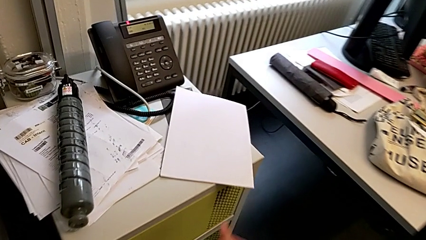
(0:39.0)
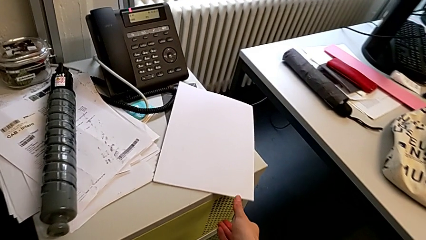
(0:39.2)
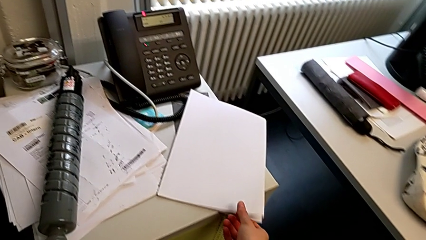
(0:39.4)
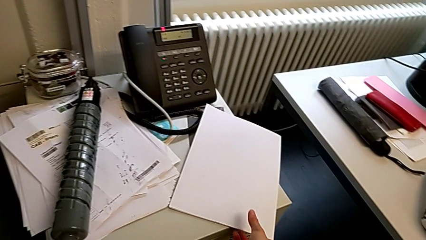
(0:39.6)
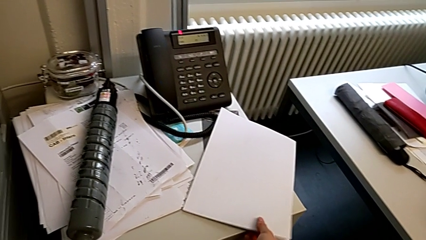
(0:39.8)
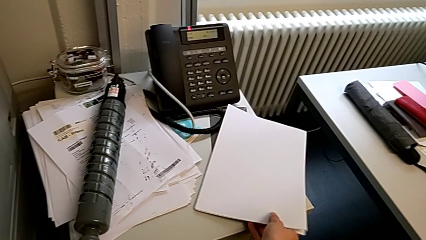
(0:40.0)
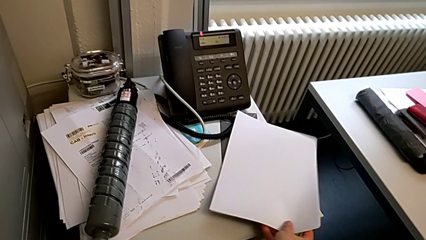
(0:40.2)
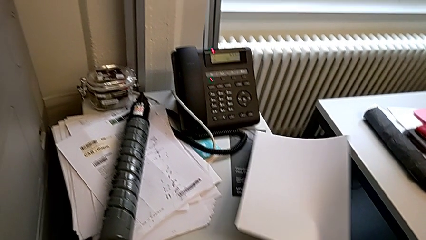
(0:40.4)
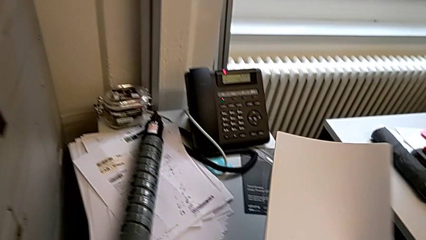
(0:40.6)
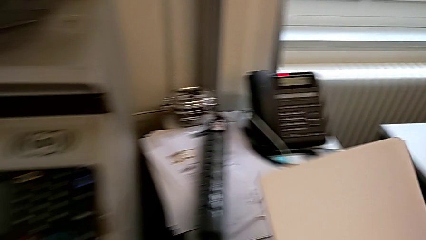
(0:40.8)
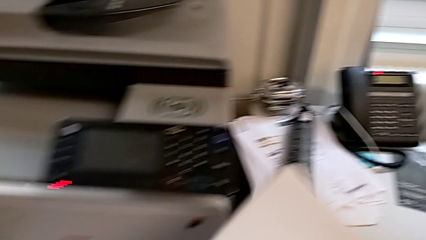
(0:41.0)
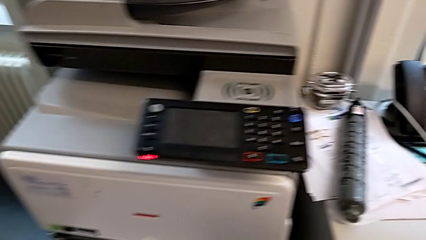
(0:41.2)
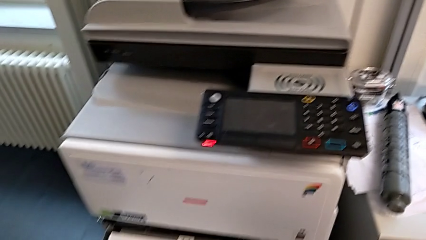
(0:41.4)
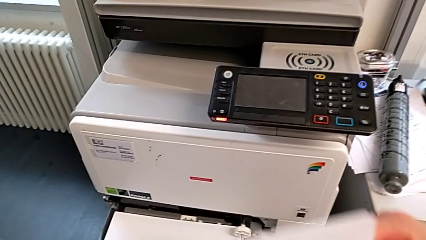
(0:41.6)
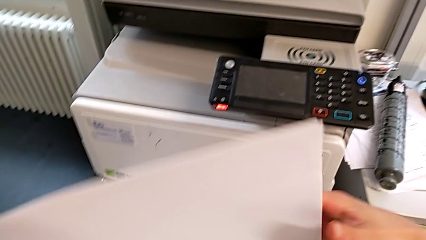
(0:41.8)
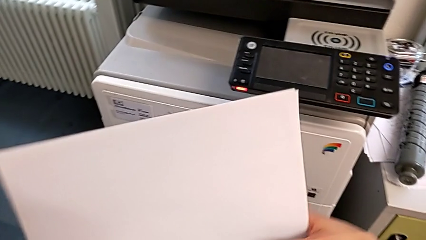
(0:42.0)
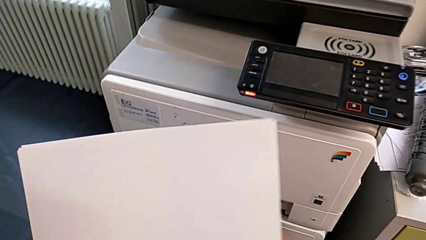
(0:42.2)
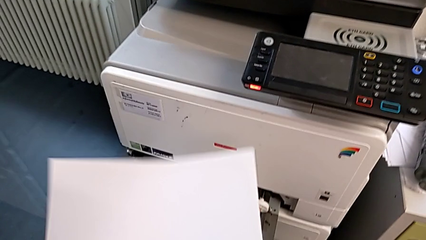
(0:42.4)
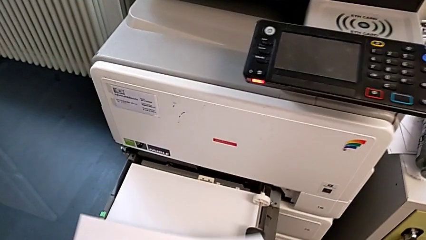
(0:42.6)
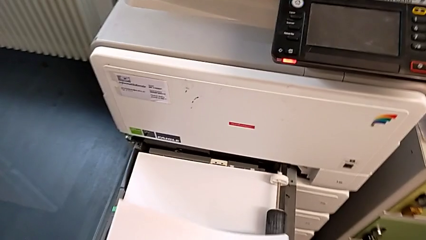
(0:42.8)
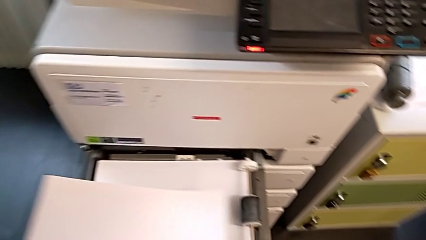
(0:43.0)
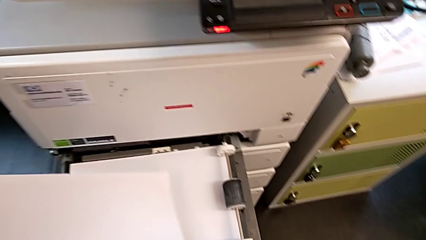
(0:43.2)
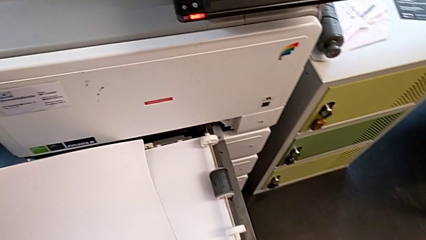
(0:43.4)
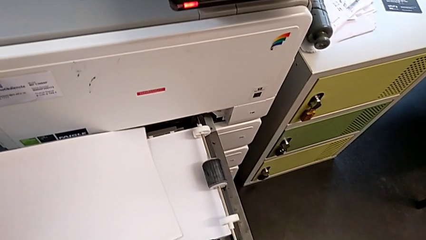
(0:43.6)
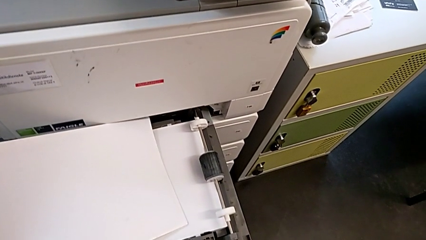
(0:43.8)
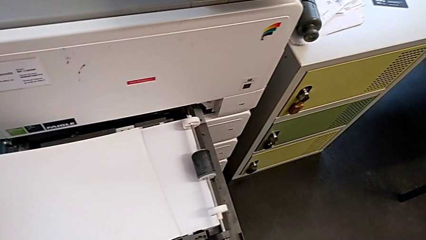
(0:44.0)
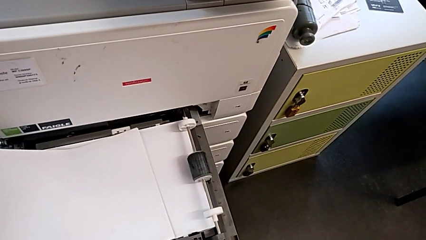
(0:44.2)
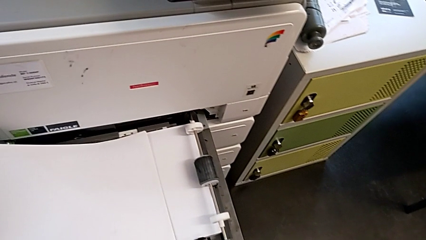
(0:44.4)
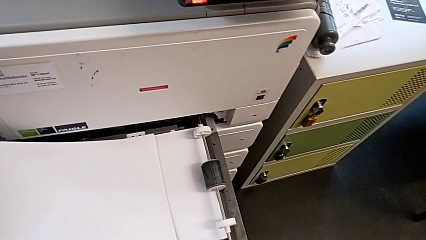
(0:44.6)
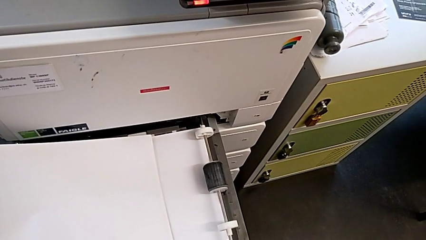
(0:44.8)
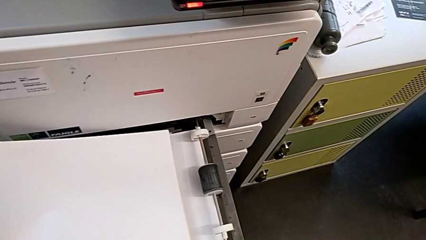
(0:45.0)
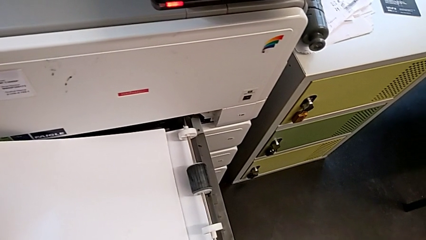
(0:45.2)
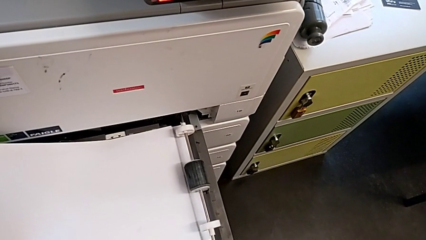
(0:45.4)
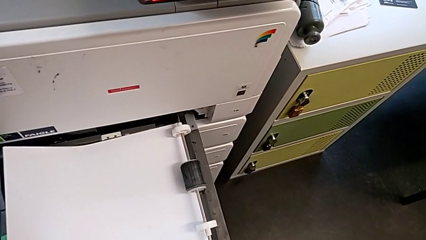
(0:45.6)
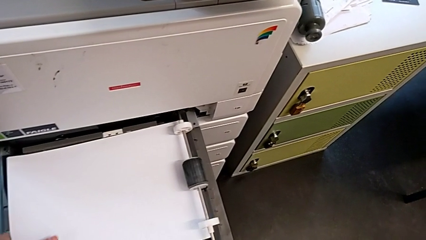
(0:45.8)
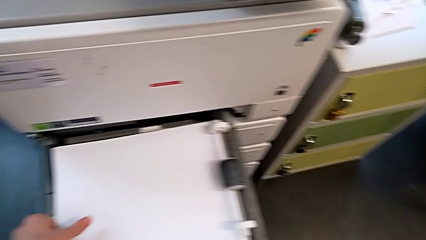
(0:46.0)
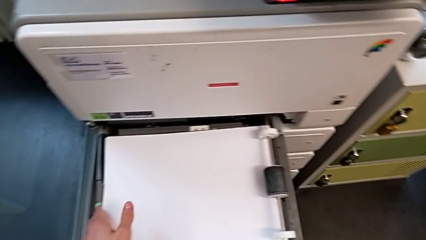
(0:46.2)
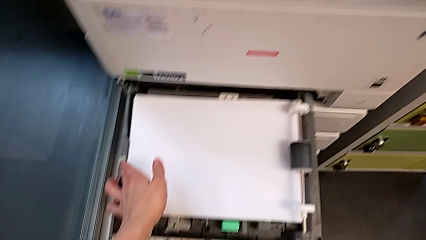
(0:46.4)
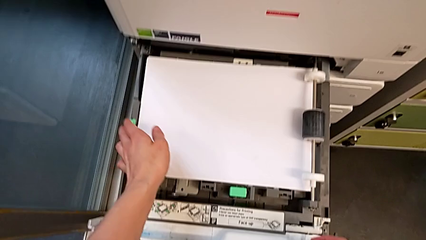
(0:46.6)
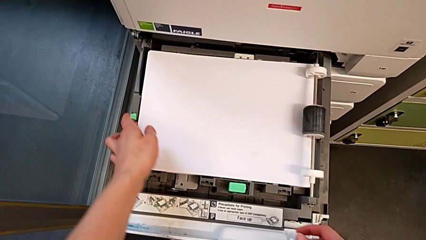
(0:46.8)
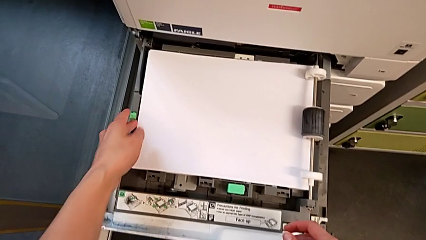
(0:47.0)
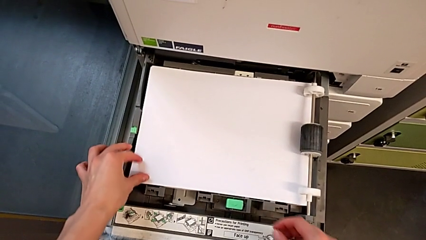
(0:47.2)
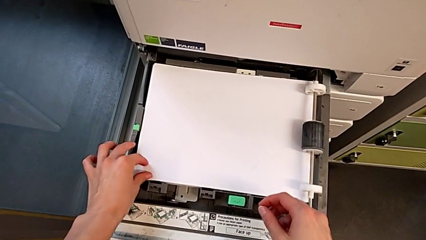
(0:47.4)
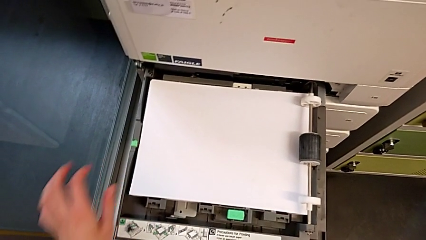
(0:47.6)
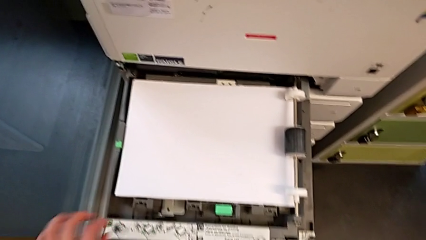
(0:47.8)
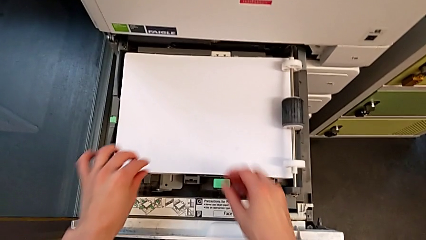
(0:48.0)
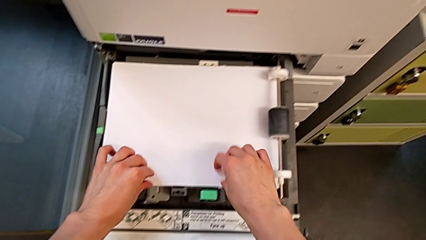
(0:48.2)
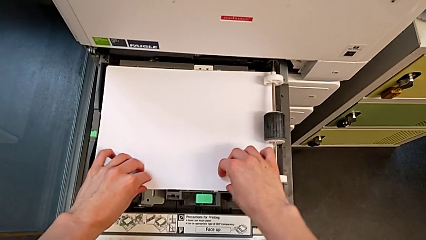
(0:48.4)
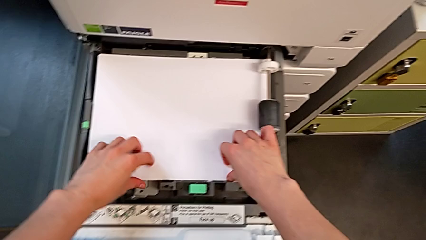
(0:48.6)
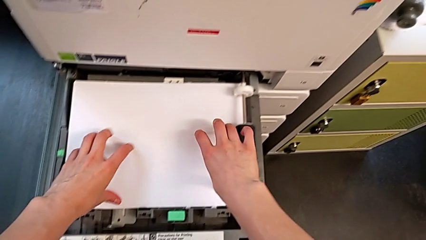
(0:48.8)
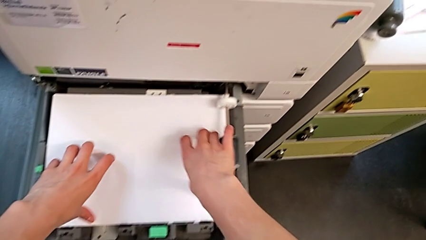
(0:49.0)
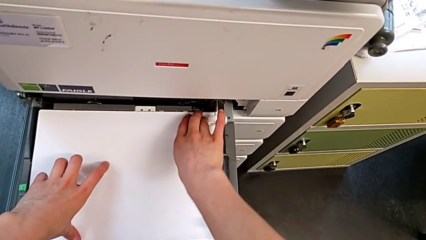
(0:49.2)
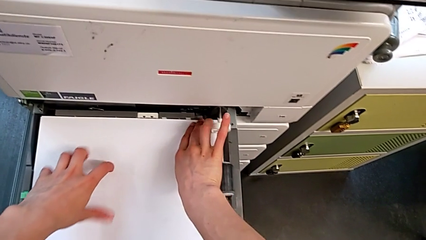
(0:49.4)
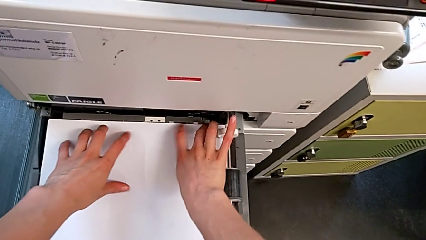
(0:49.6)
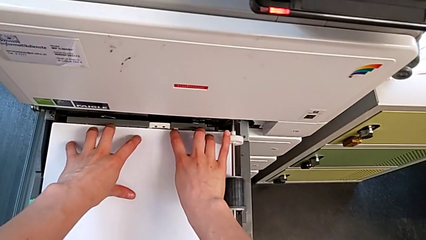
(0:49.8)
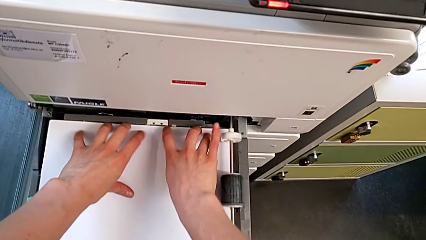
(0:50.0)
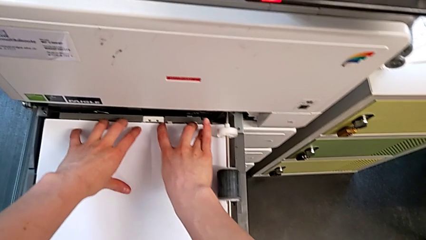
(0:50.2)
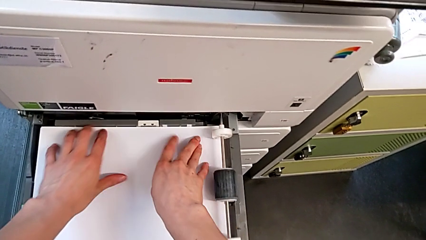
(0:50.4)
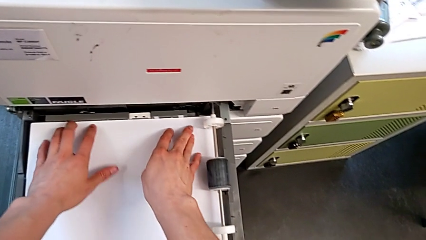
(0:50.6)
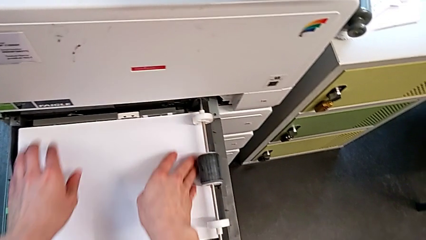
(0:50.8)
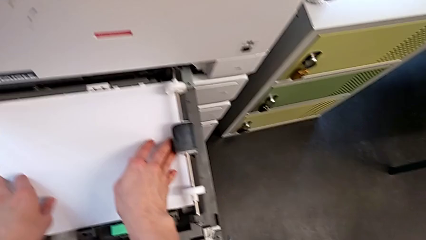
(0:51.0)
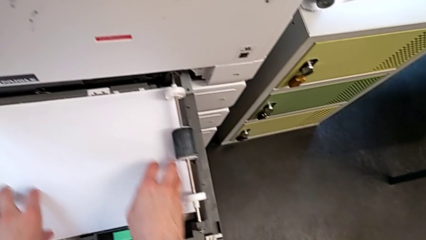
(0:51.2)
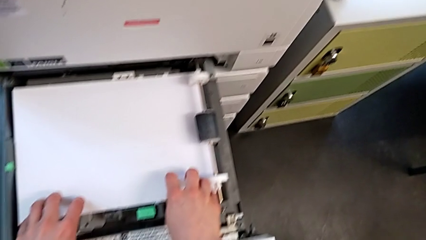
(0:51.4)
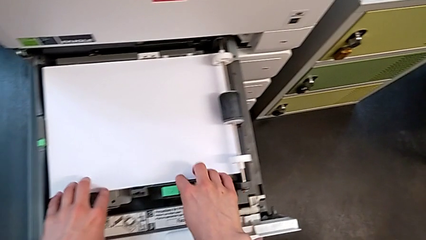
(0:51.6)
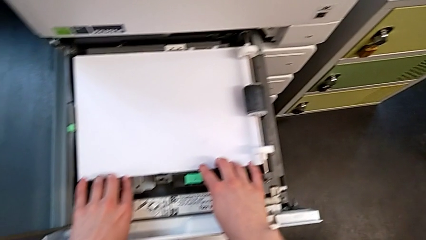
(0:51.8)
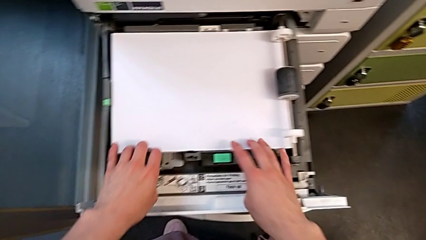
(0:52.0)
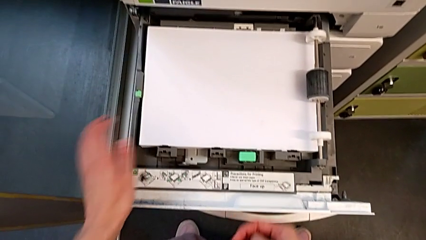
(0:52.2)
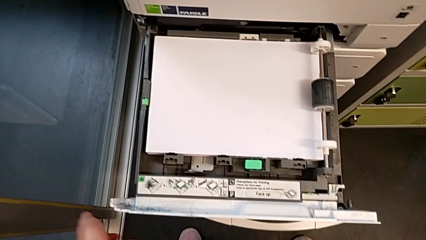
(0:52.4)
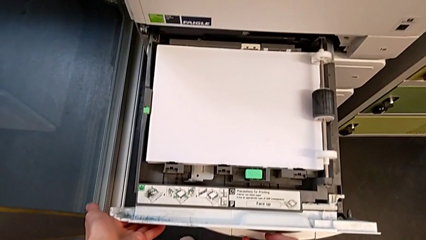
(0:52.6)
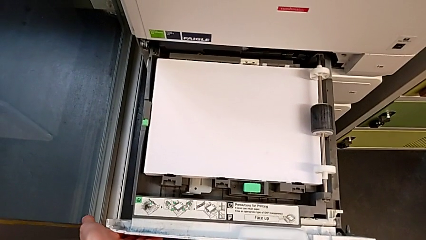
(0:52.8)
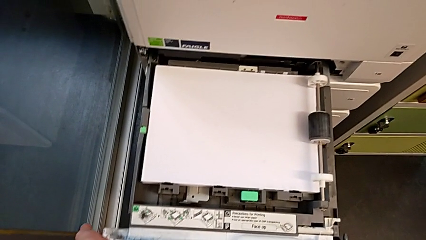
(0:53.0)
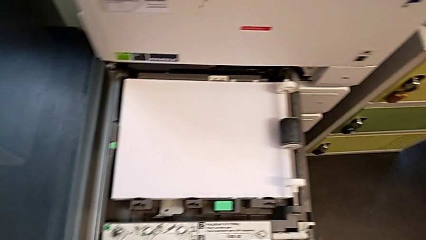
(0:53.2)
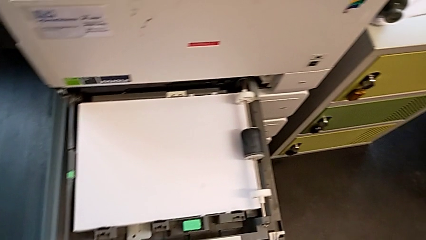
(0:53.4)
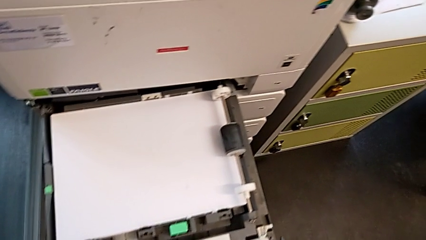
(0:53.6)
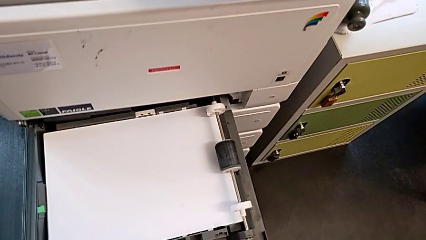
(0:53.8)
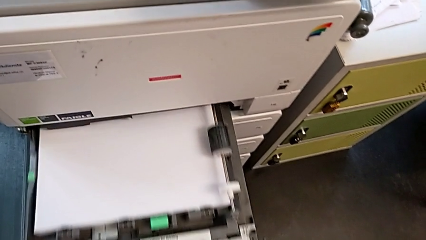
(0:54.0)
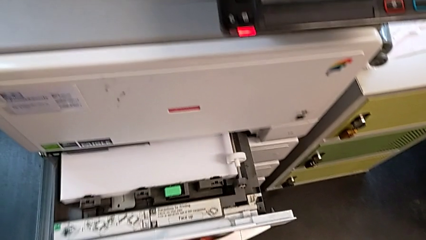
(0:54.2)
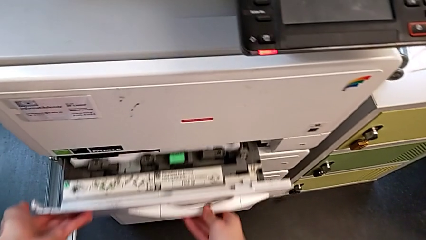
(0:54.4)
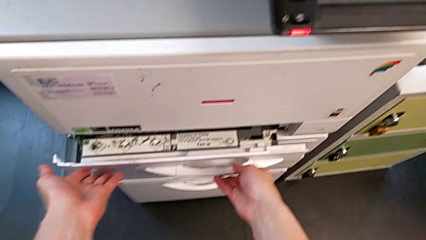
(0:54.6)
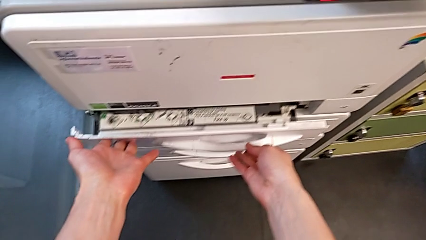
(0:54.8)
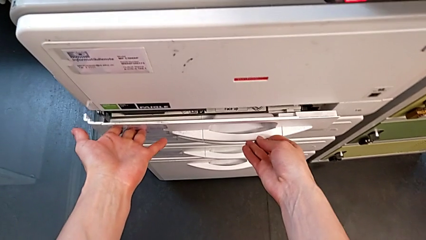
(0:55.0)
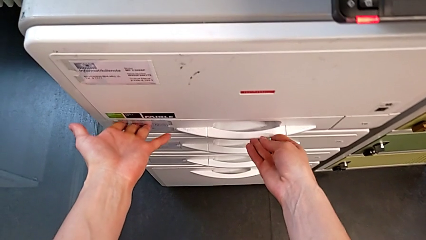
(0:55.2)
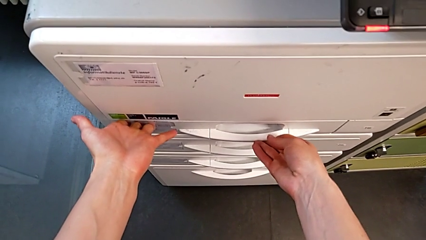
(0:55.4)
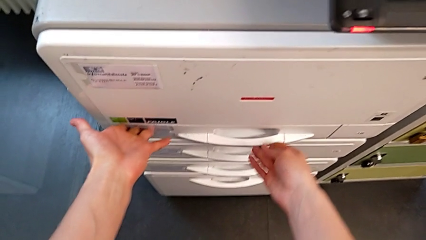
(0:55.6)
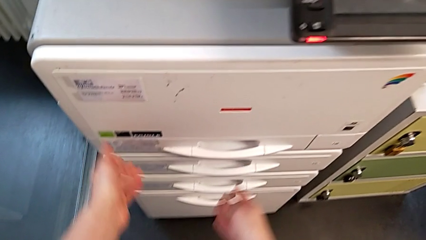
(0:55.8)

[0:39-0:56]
The camera wearer is loading paper into the paper tray. They grab the paper stack, hold it, place it, insert it, align it twice, touch the paper tray, push it and close it.
